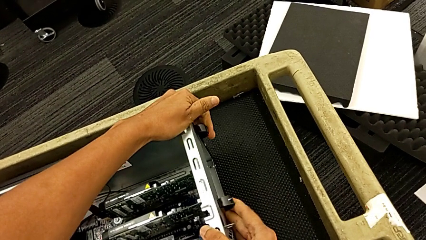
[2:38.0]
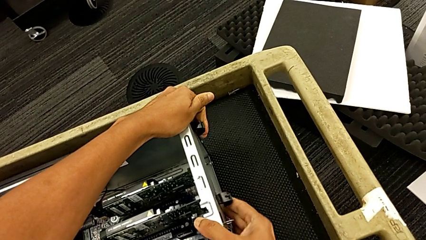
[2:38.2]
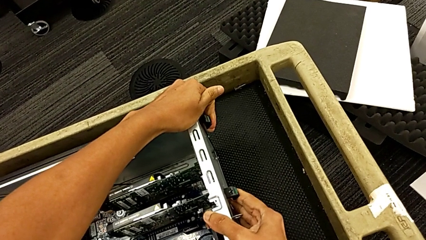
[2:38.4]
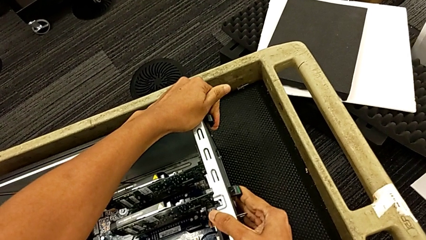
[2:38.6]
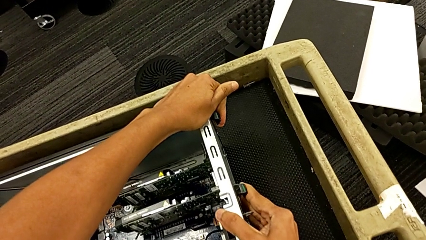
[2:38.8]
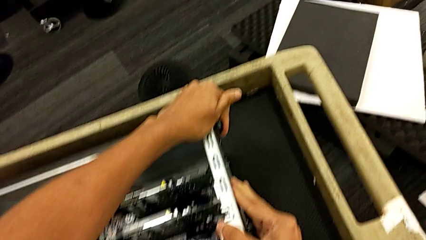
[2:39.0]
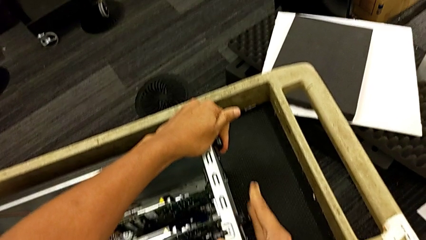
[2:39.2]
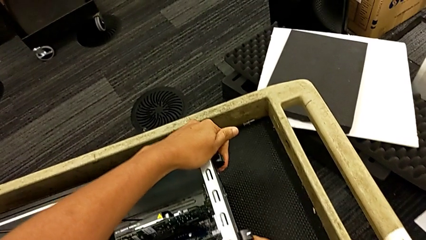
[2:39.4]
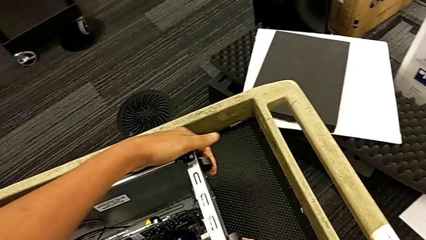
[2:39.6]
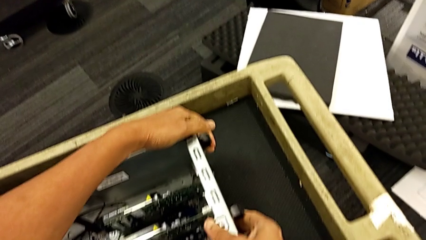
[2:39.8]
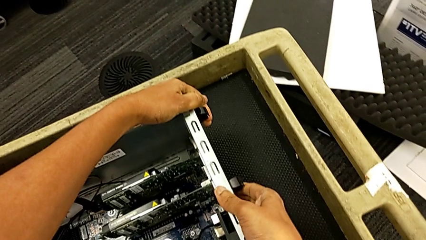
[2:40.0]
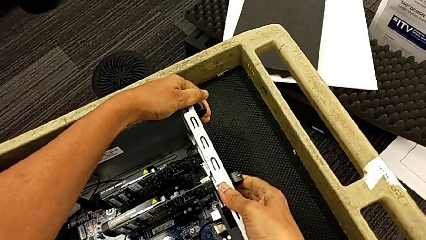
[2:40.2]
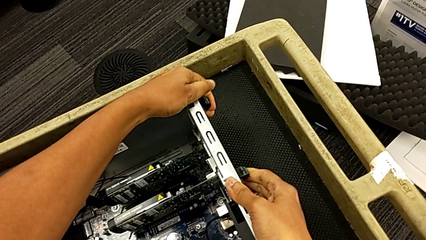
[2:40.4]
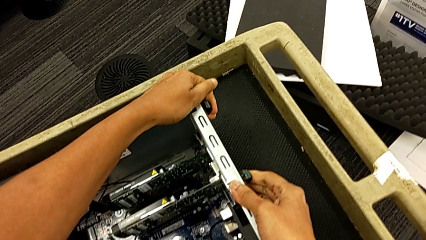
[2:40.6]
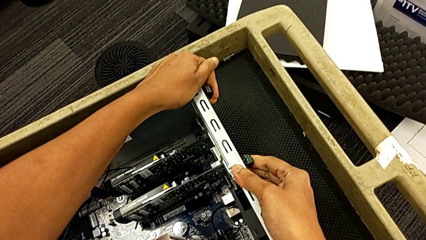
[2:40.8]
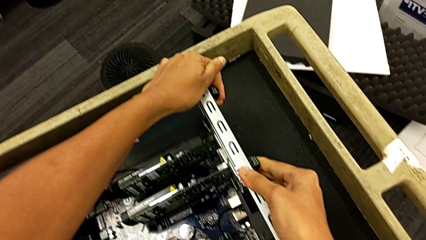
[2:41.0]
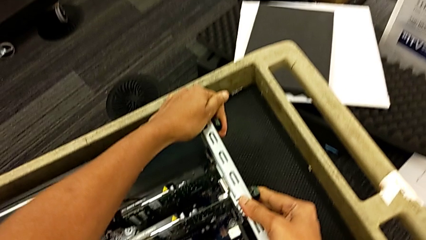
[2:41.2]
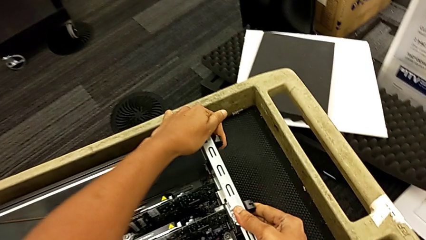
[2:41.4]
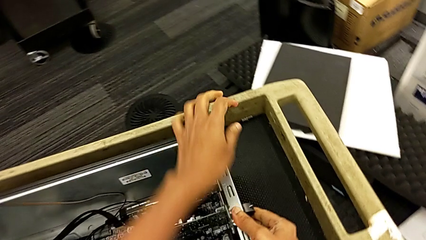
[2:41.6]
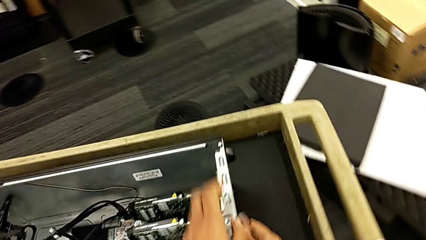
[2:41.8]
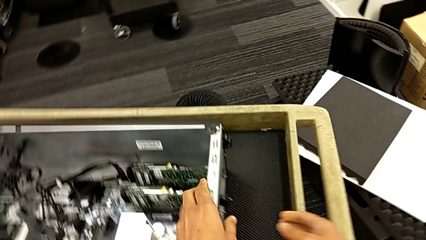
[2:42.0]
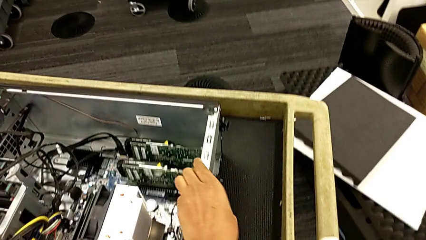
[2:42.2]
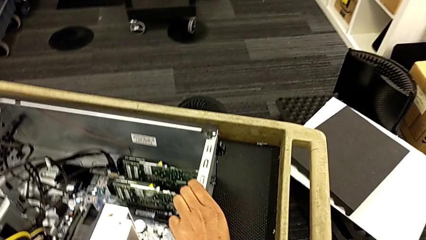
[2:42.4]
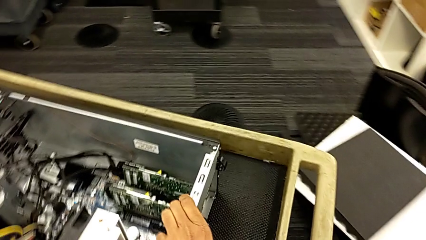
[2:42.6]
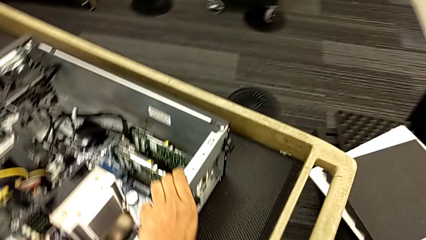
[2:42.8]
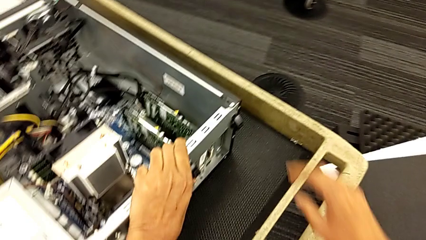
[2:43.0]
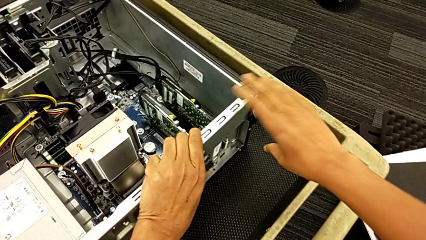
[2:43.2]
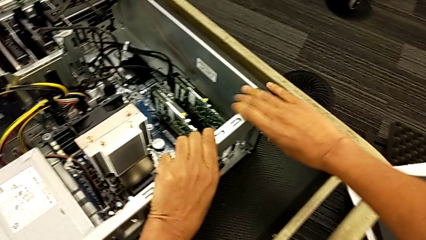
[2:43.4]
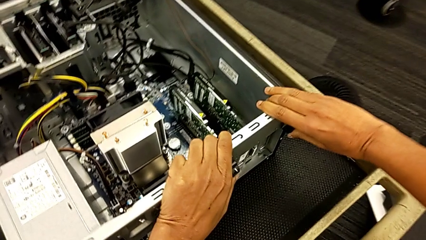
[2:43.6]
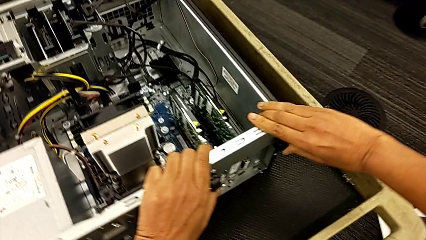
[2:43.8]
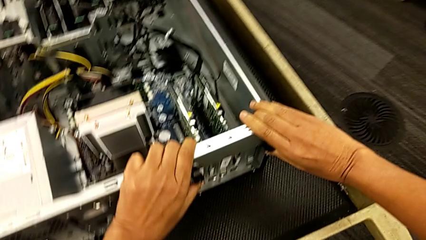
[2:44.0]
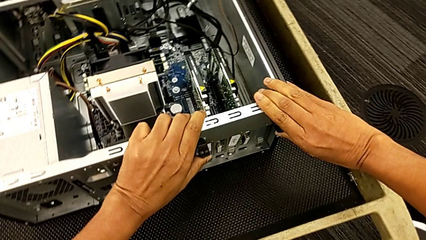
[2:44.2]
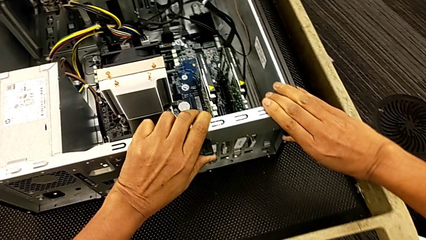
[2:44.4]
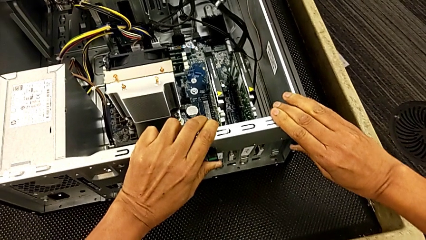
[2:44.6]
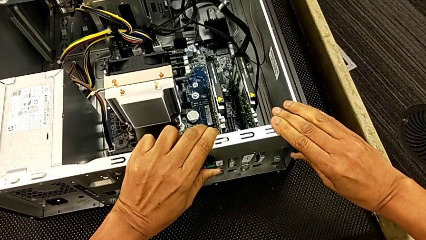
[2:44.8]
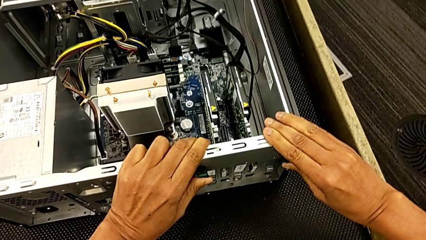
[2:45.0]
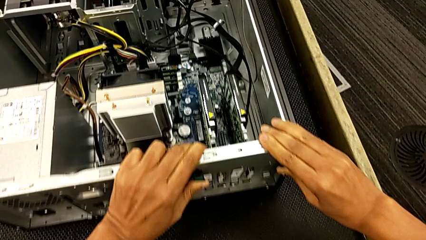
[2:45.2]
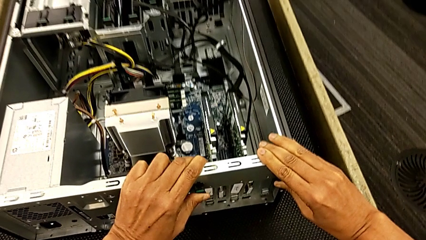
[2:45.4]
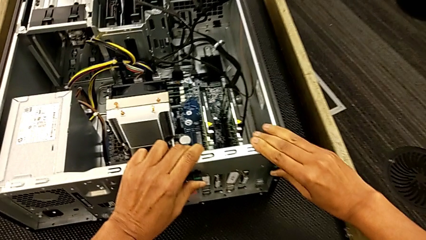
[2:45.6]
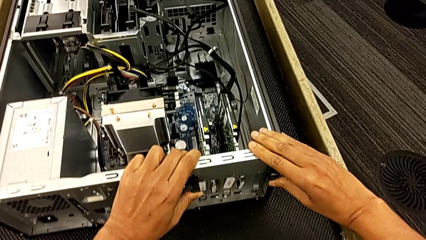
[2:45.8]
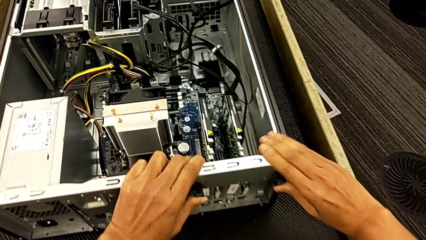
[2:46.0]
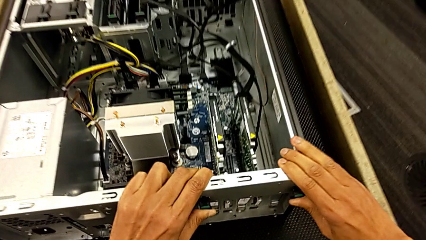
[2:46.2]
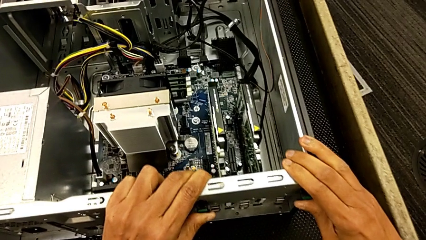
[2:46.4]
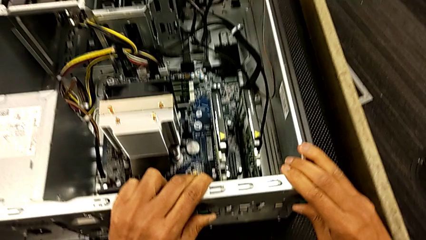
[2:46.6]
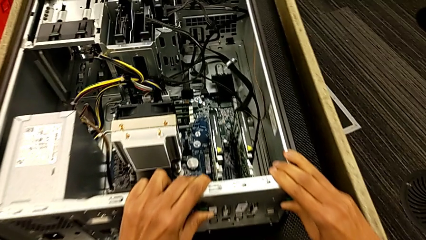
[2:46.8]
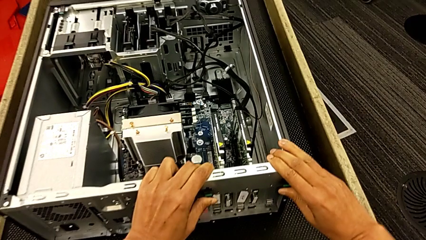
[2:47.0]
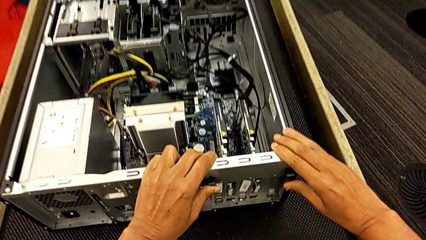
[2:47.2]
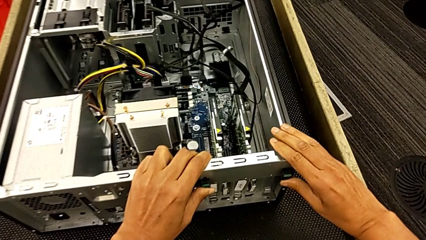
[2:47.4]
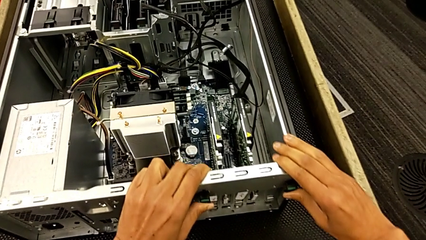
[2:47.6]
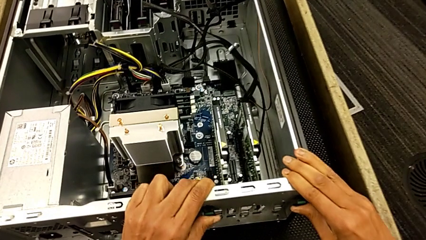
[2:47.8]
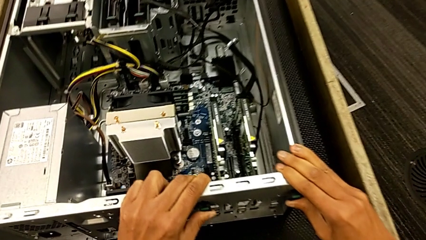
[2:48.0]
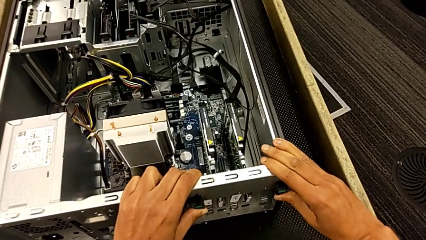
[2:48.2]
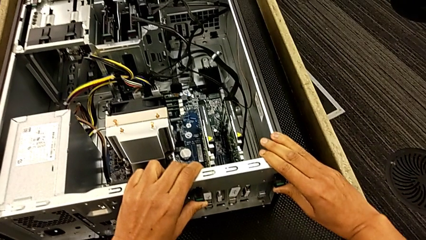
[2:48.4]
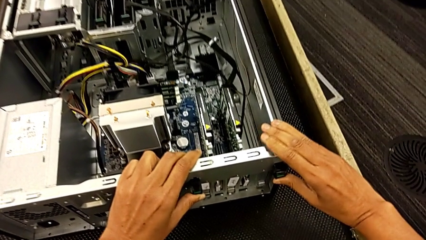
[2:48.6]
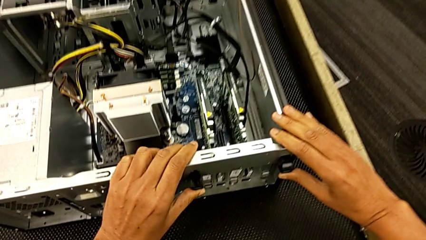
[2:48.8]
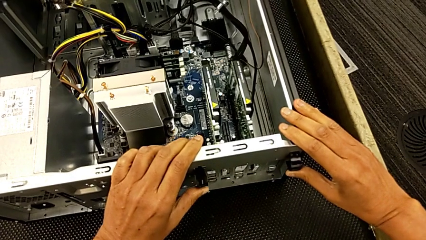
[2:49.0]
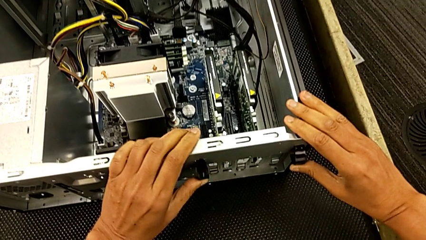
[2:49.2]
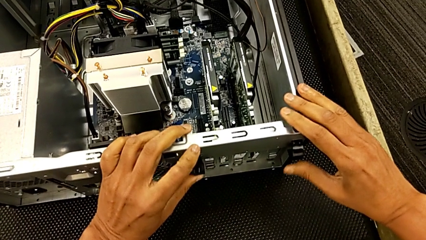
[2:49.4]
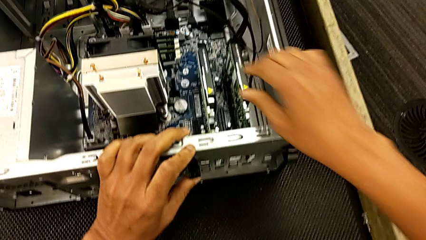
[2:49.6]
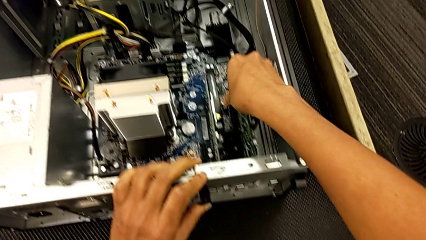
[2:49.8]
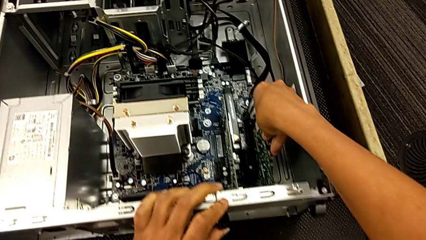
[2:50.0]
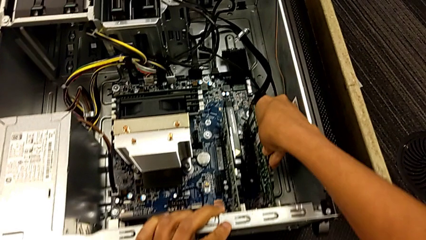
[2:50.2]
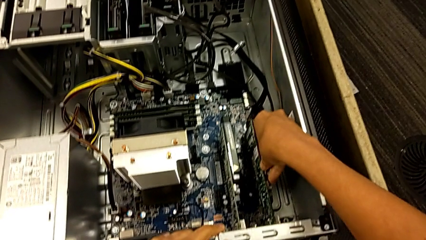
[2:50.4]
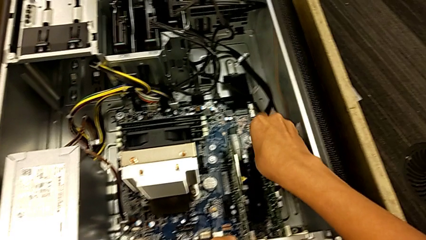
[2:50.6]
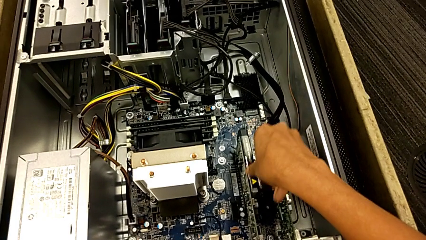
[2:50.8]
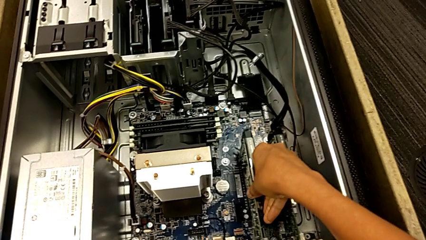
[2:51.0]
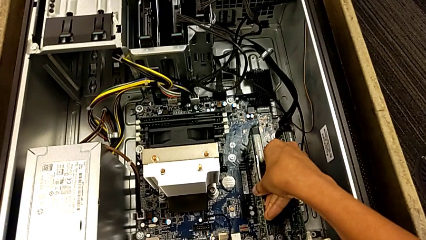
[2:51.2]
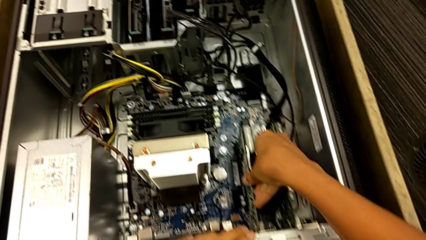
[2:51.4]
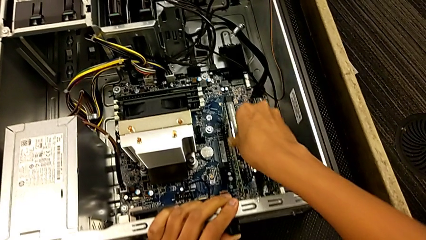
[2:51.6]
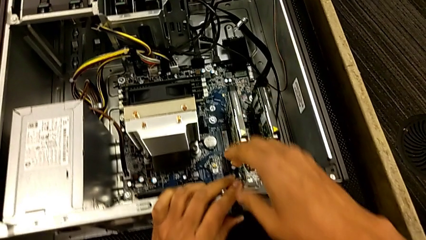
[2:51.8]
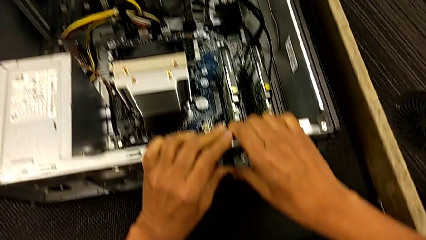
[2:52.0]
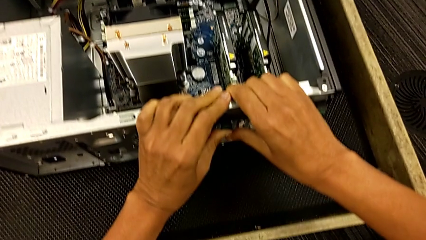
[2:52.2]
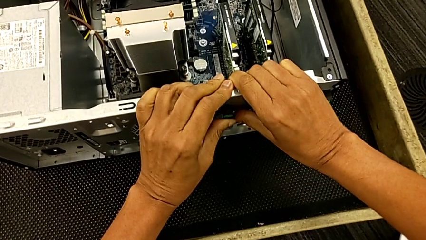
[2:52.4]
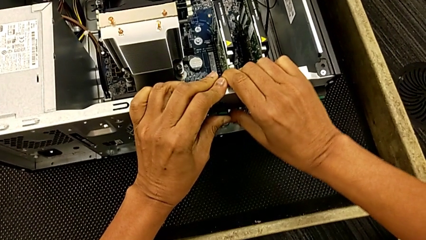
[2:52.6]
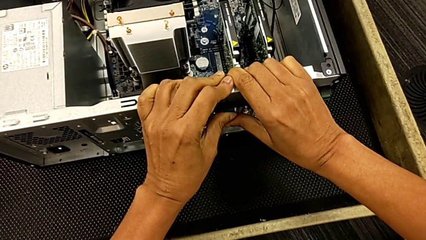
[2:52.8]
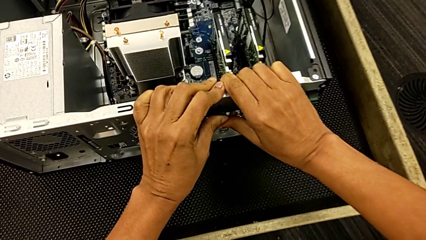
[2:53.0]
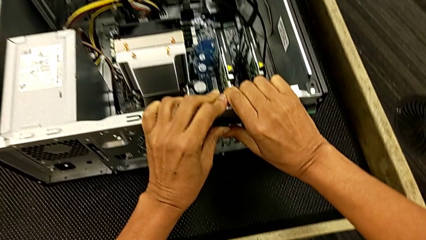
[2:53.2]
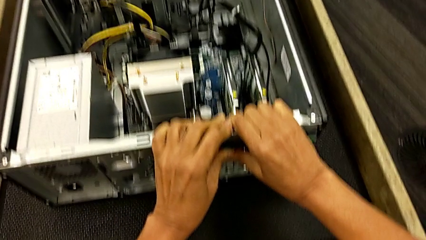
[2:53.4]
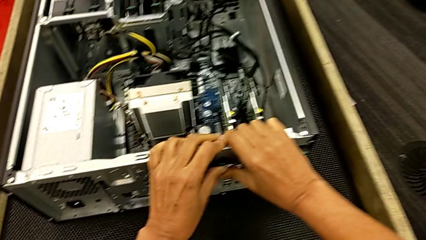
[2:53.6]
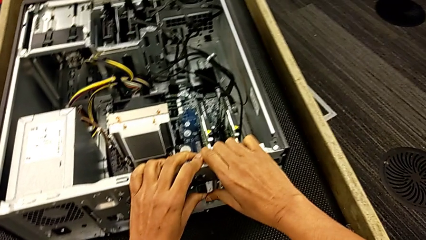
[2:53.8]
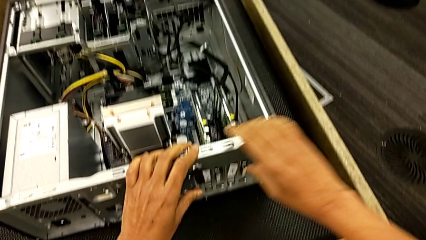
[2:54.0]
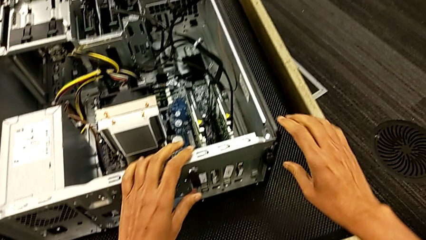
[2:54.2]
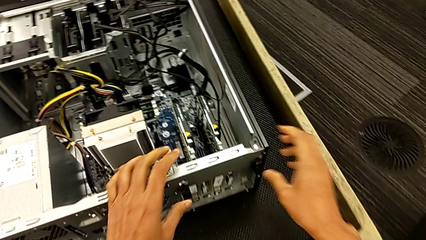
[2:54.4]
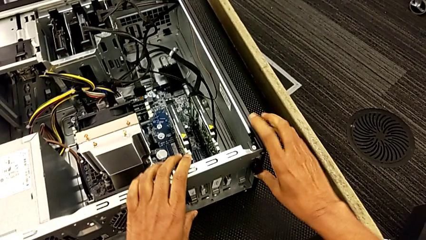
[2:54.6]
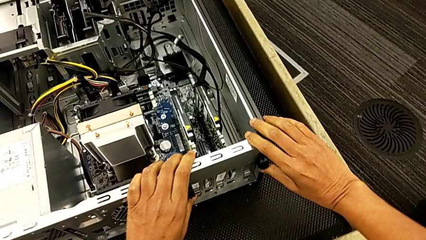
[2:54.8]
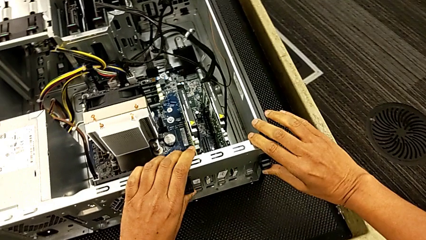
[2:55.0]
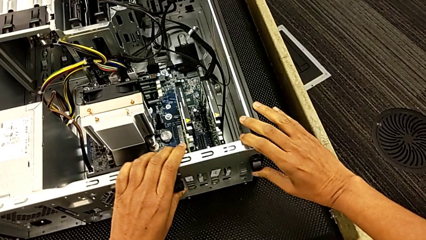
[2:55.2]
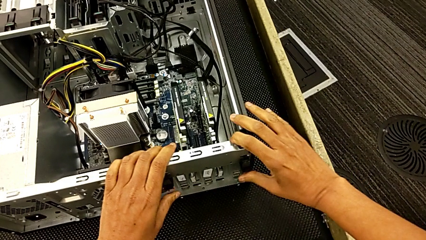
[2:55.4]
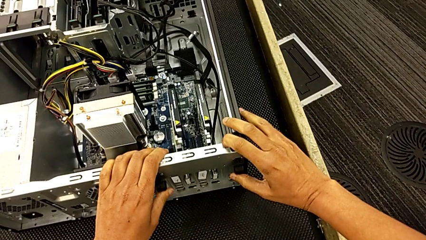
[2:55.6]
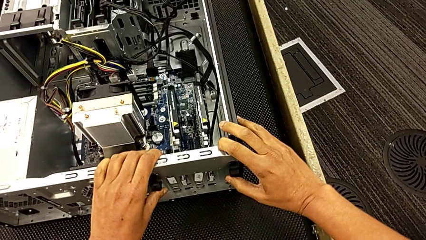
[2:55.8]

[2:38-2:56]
The camera wearer is locking their graphic cards. They keep pushing the computer tab, press it, inspect the graphic card, push the computer tab, press it and grab it.
